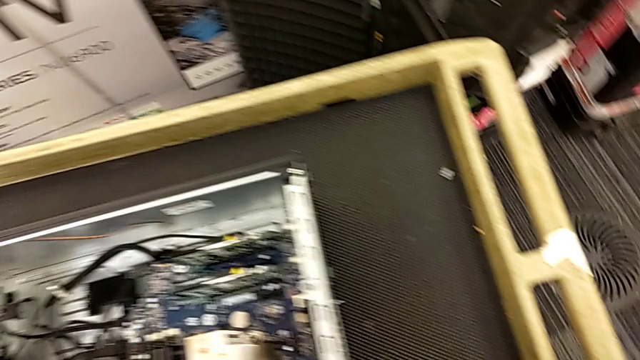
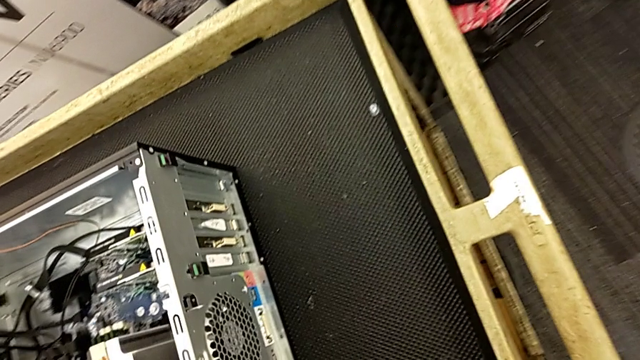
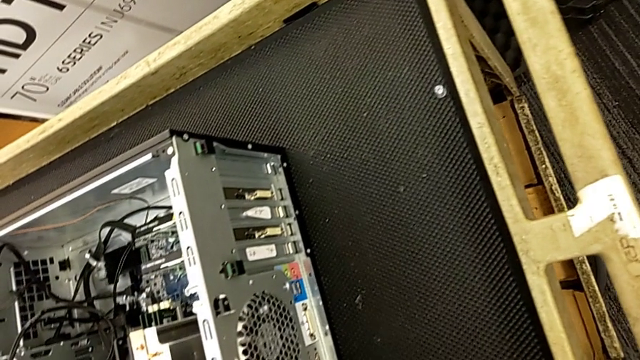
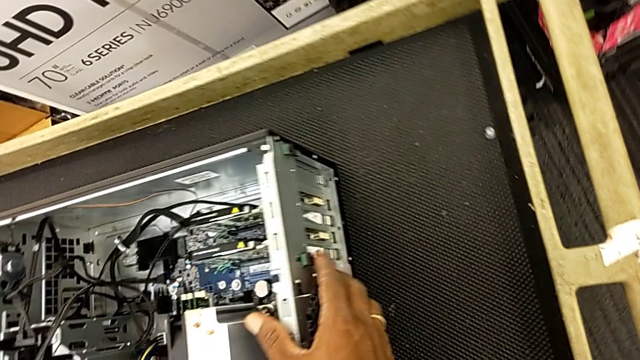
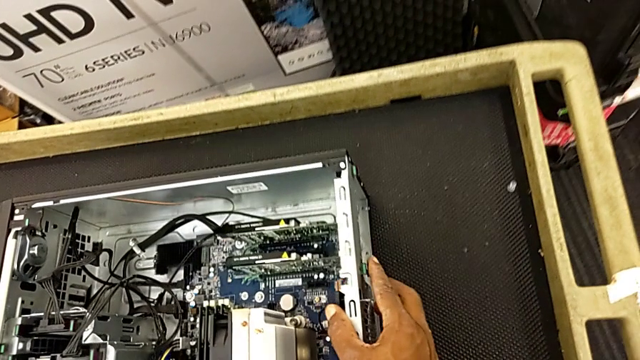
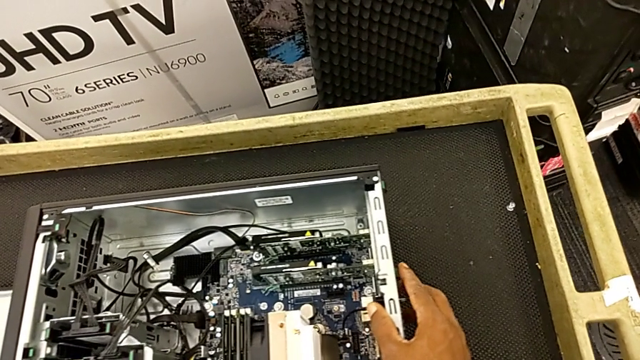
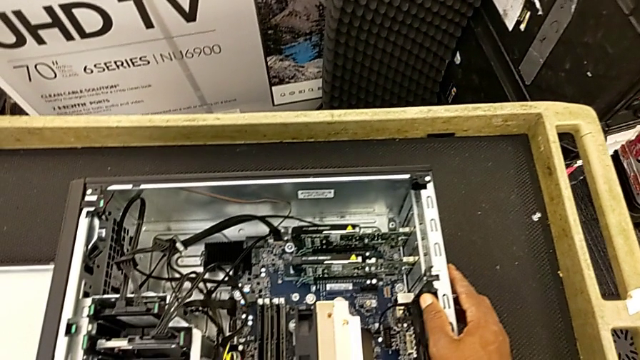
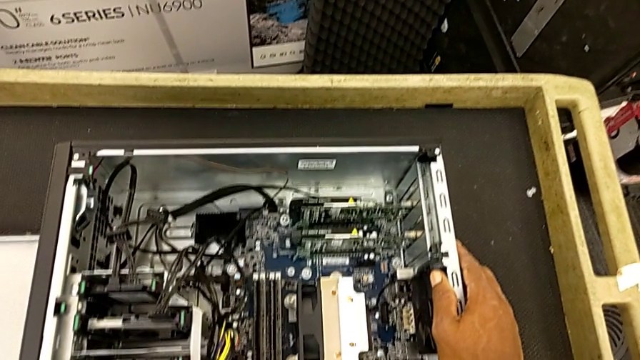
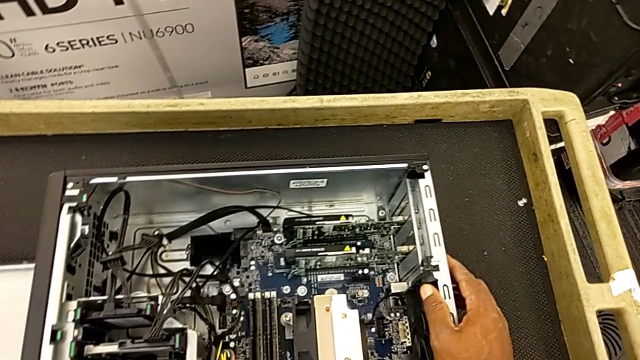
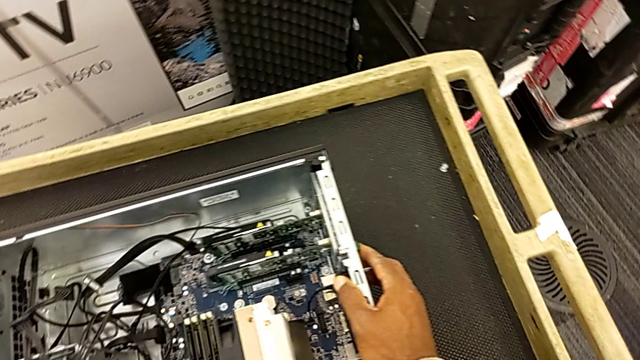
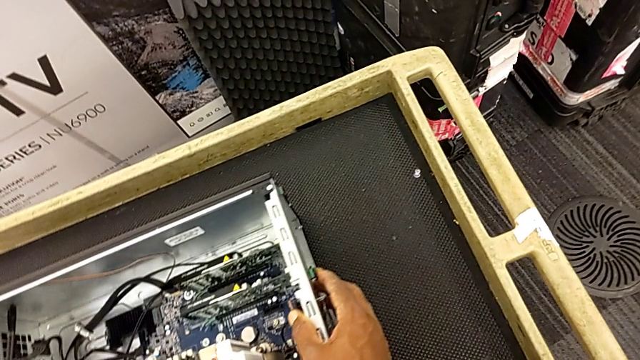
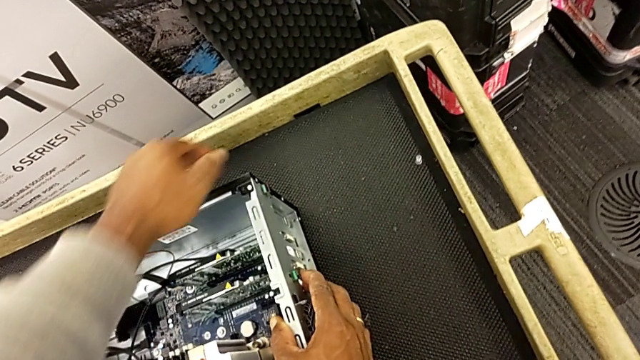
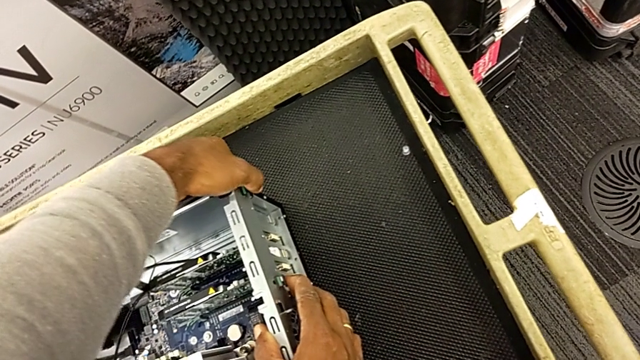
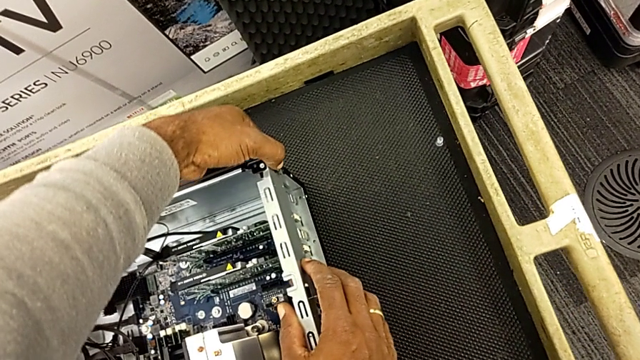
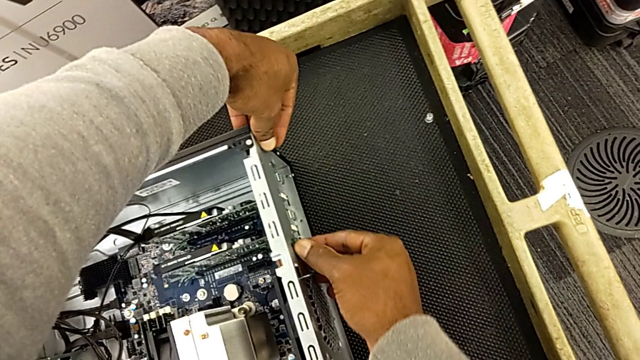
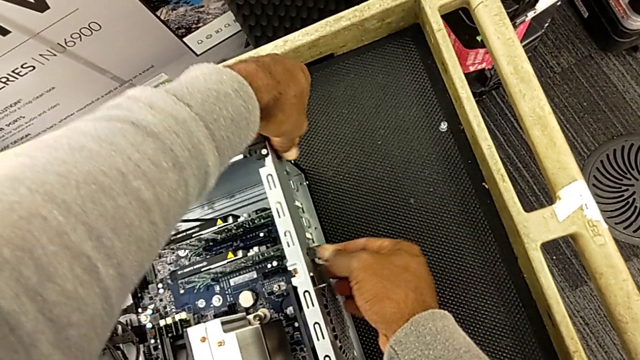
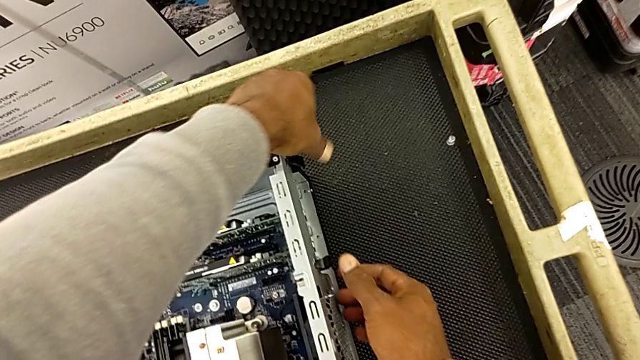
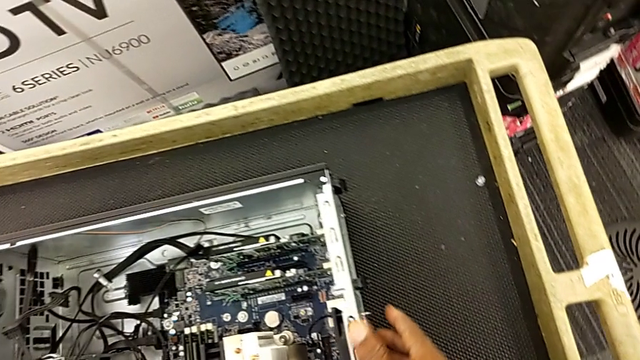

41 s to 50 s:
The camera wearer is unlocking the computer tabs. They inspect the computer tower, touch the computer tab, grab it and unlock it.

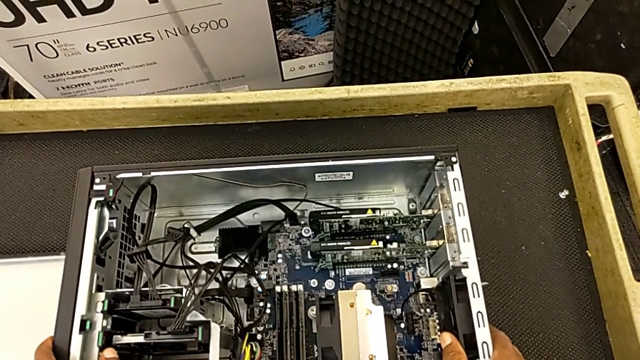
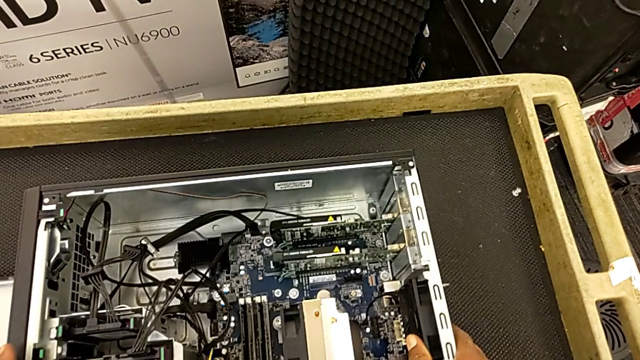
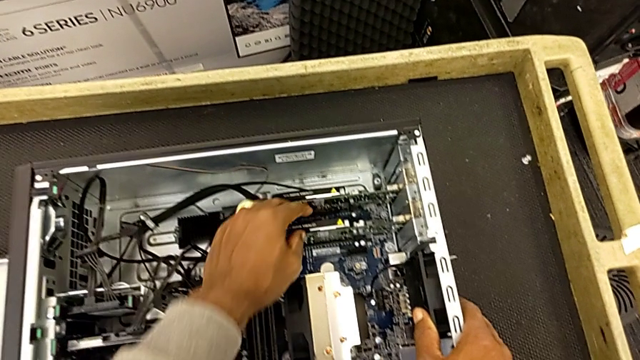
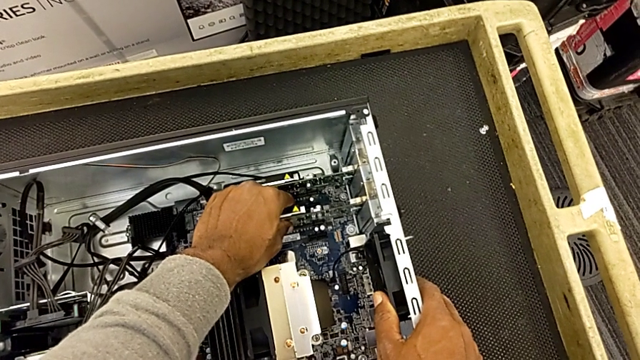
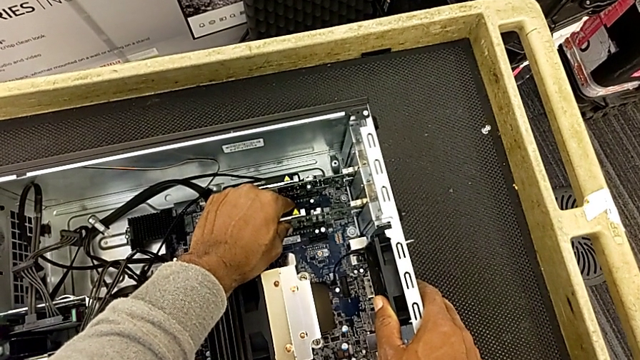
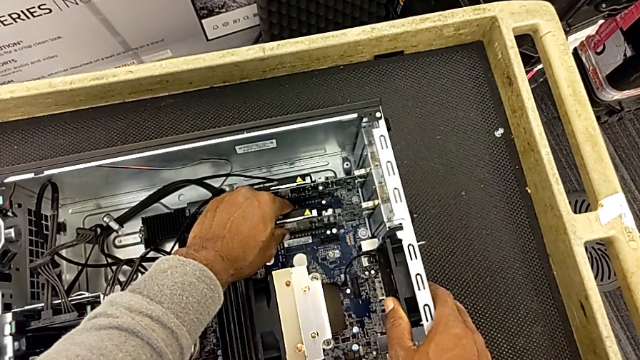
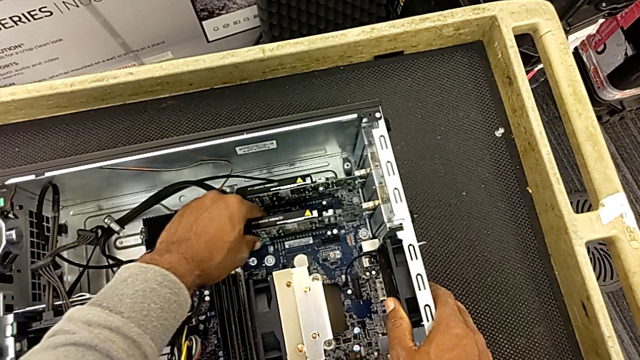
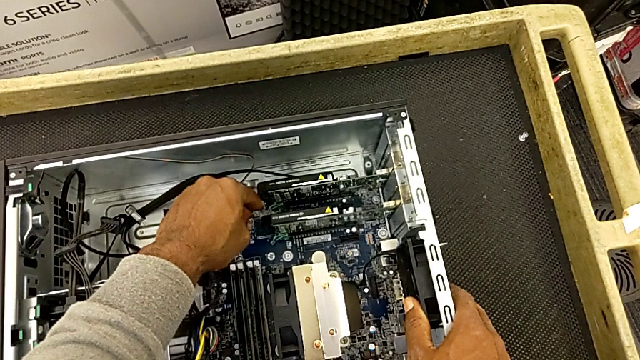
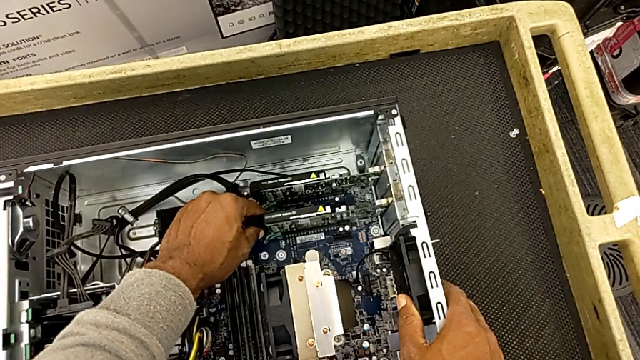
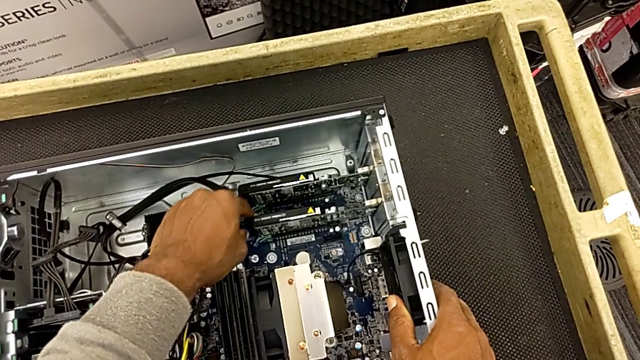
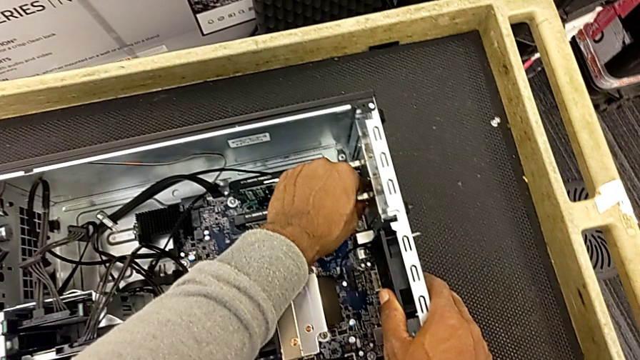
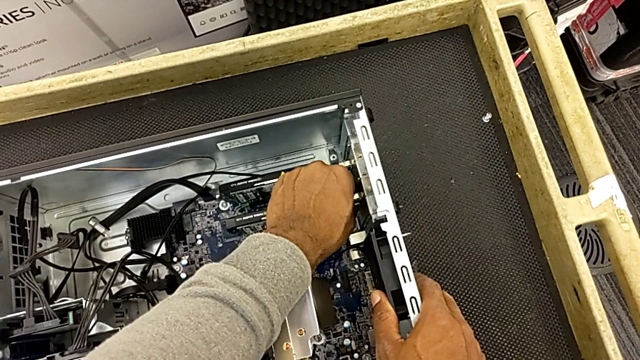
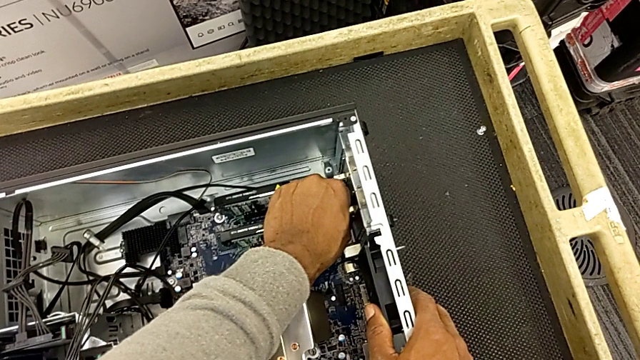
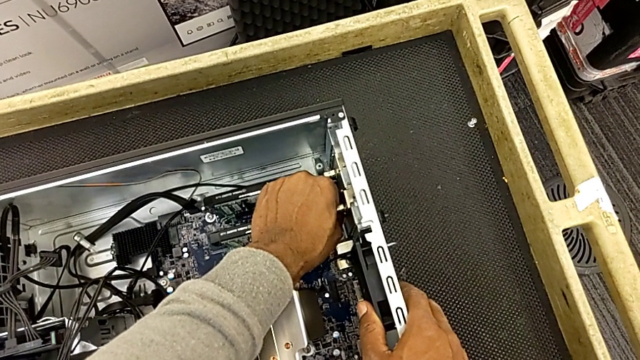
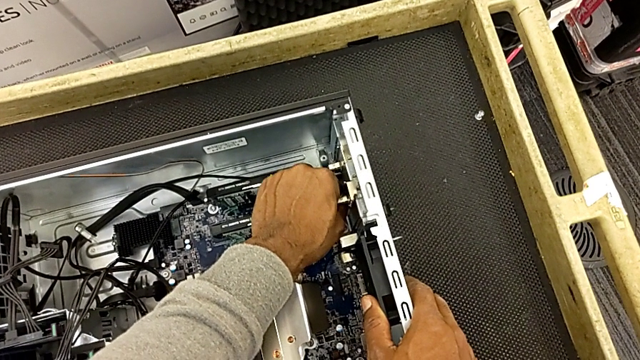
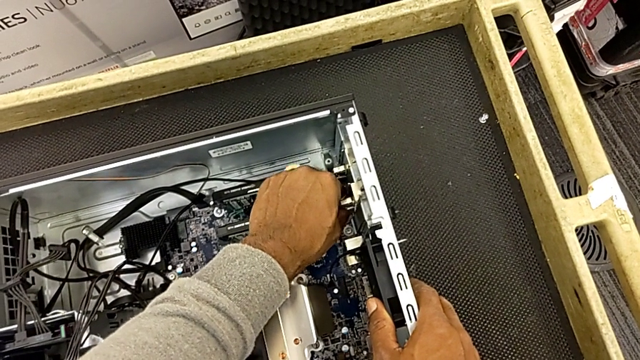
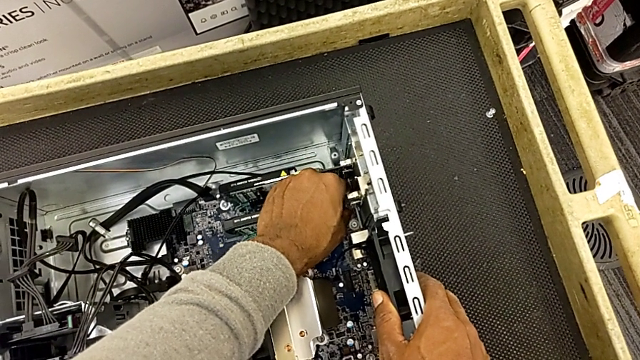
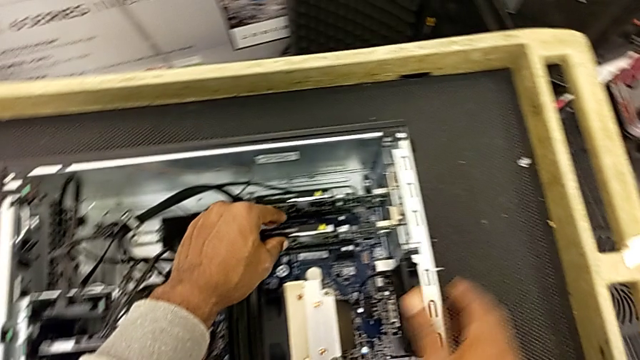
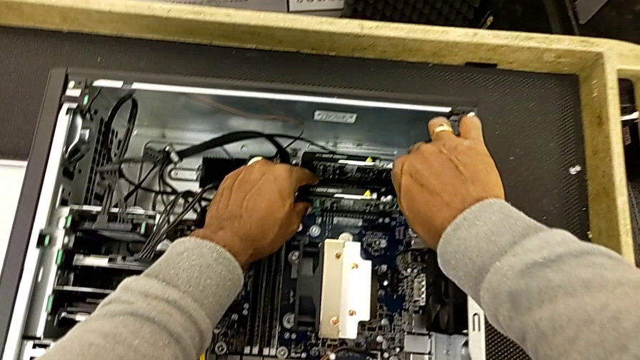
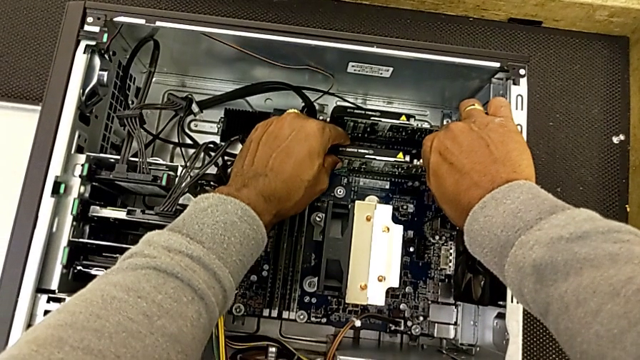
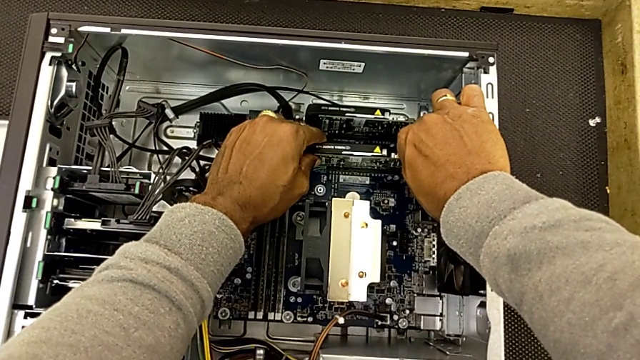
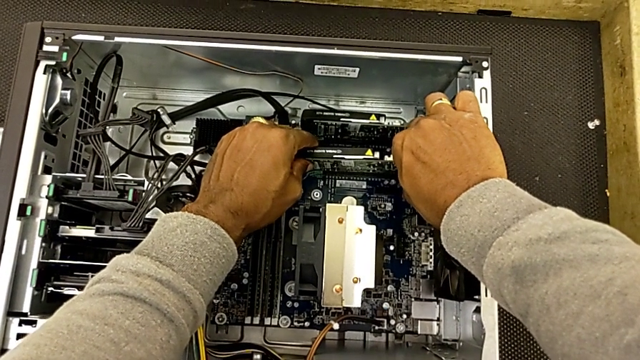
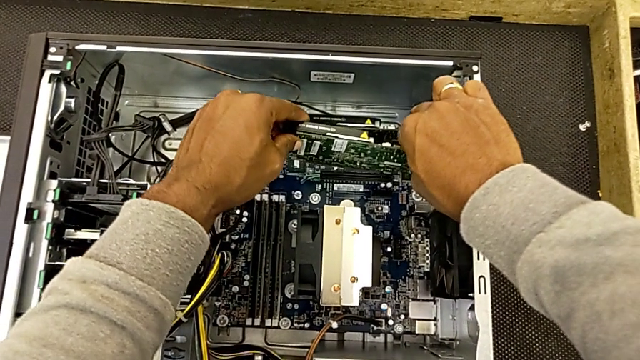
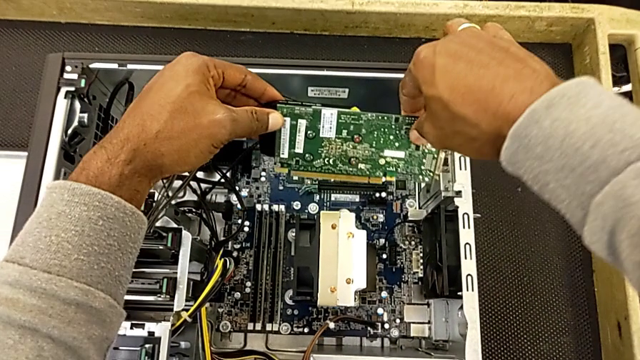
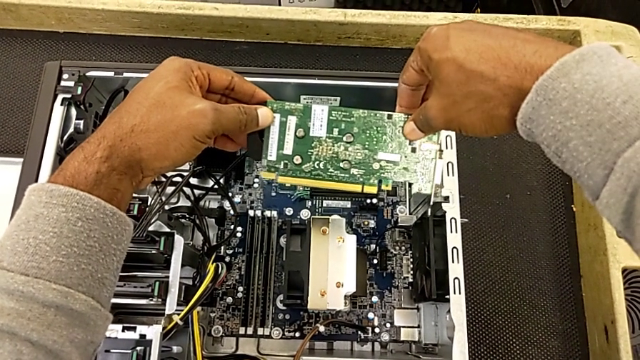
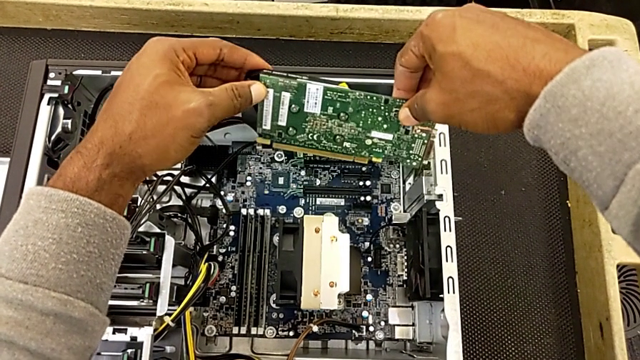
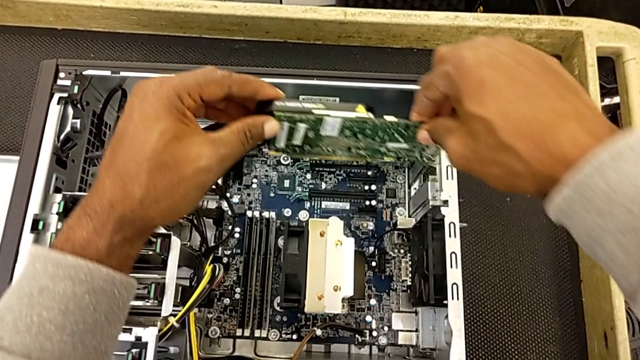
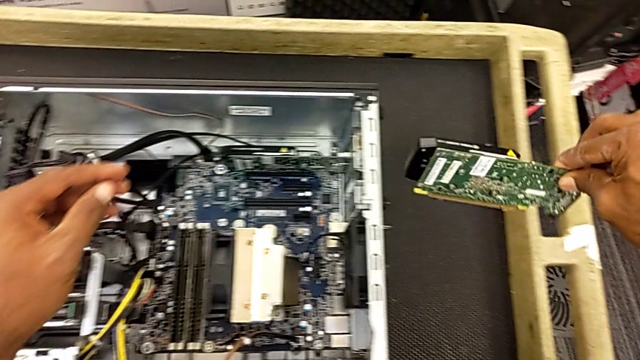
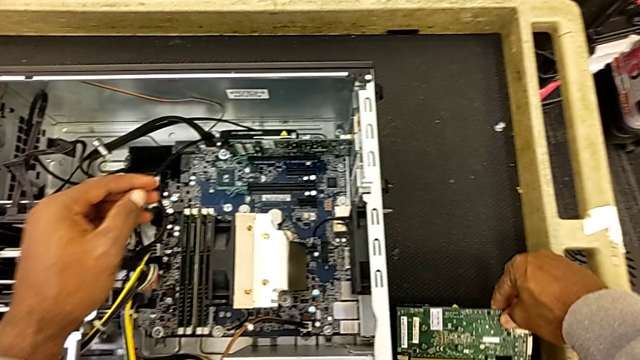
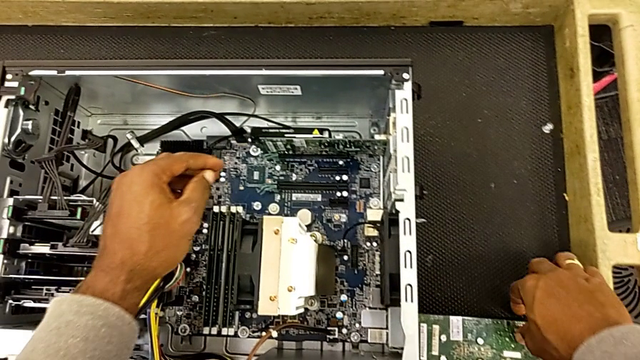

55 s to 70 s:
The camera wearer is removing the RAM. They grab the first RAM twice, touch it, grab it, wrongly unlock it, grab it twice, withdraw it and place it.
